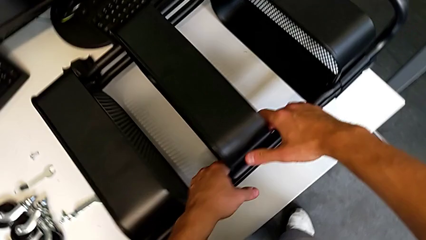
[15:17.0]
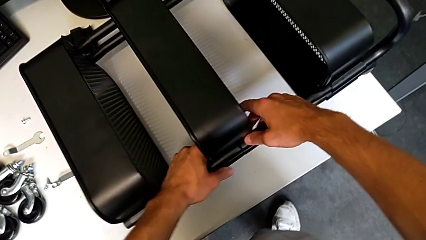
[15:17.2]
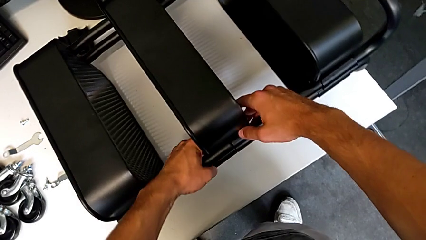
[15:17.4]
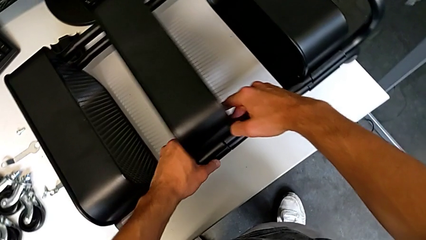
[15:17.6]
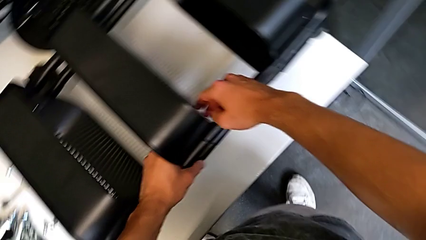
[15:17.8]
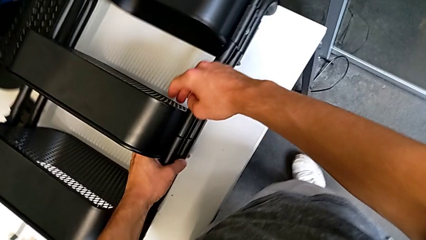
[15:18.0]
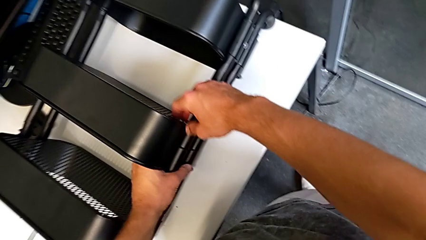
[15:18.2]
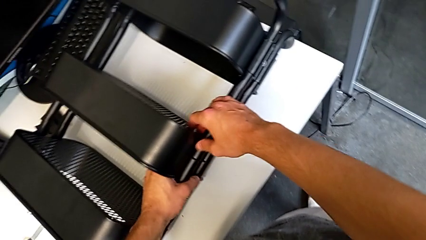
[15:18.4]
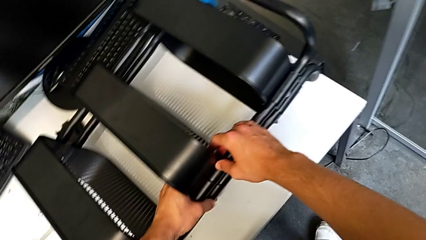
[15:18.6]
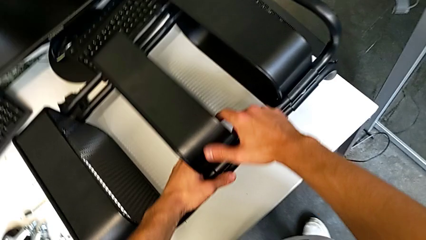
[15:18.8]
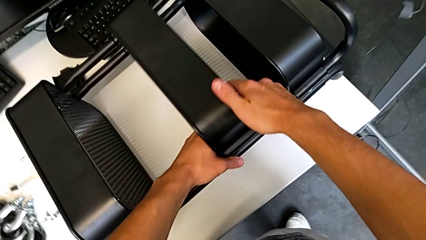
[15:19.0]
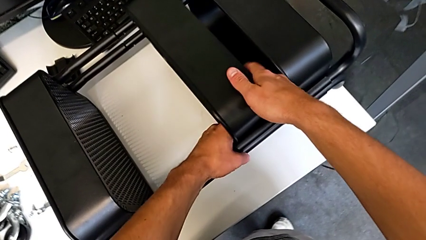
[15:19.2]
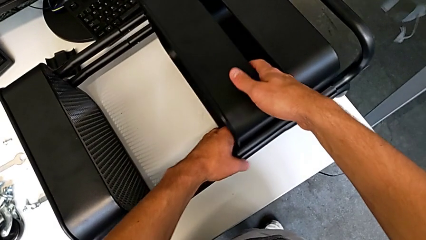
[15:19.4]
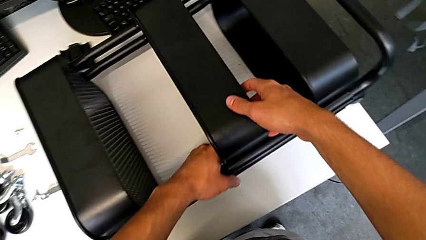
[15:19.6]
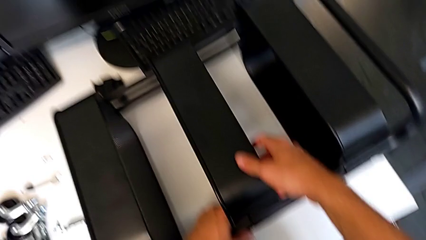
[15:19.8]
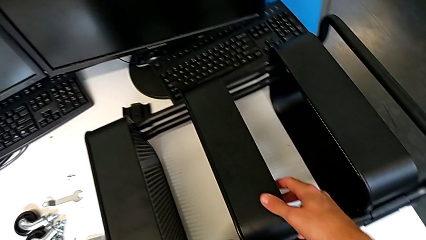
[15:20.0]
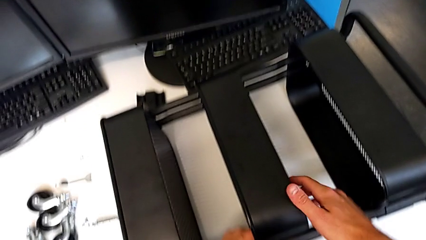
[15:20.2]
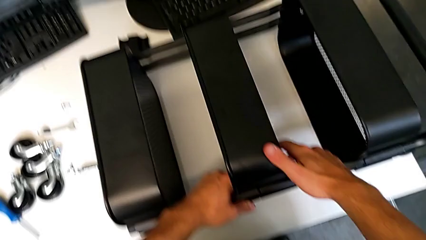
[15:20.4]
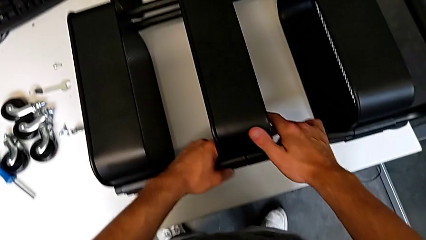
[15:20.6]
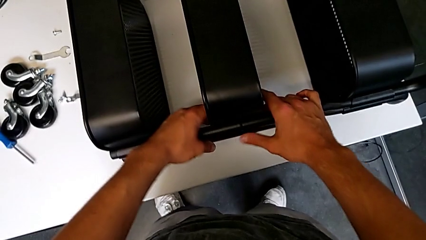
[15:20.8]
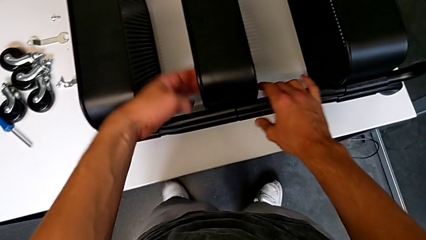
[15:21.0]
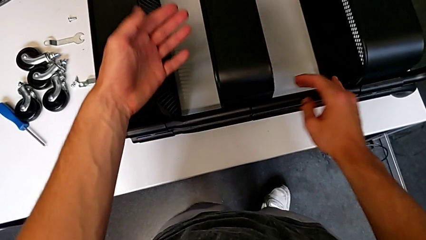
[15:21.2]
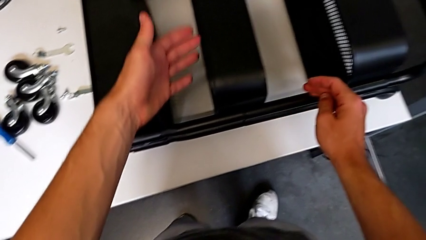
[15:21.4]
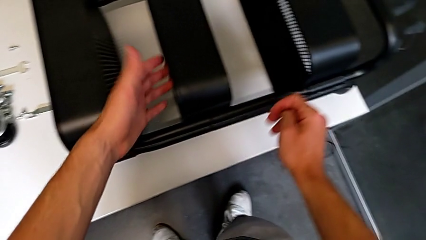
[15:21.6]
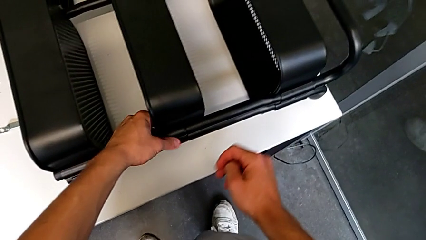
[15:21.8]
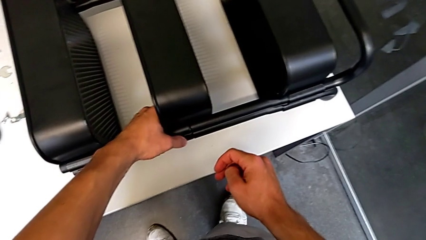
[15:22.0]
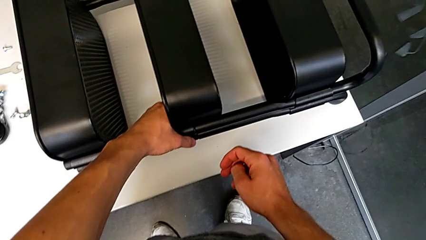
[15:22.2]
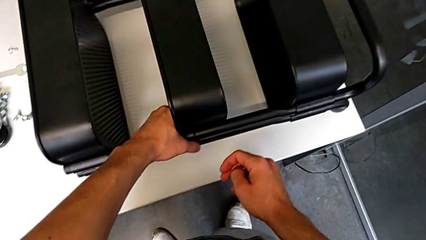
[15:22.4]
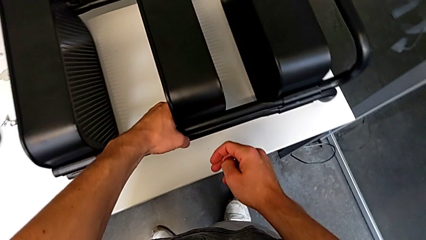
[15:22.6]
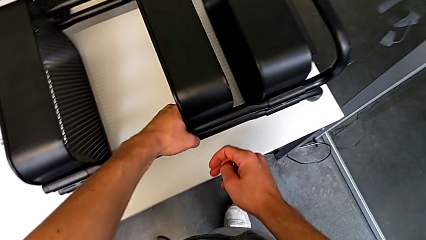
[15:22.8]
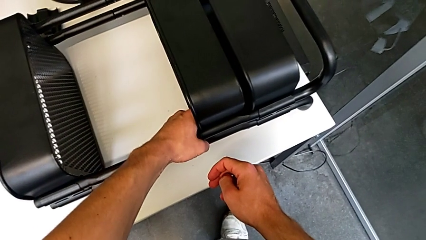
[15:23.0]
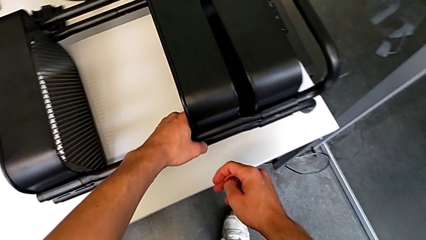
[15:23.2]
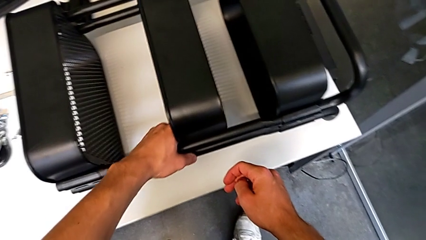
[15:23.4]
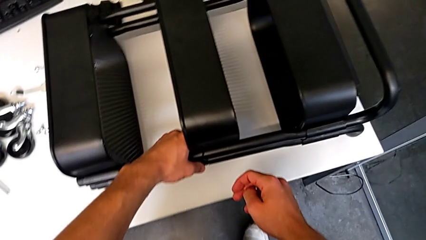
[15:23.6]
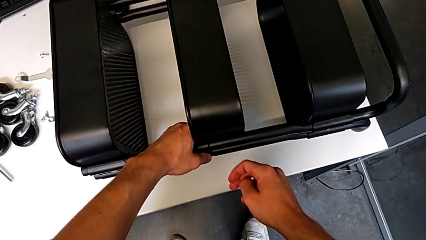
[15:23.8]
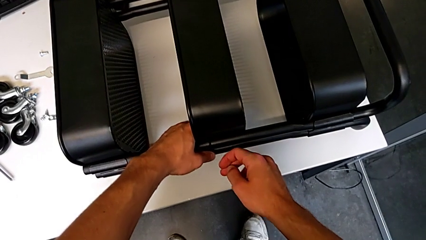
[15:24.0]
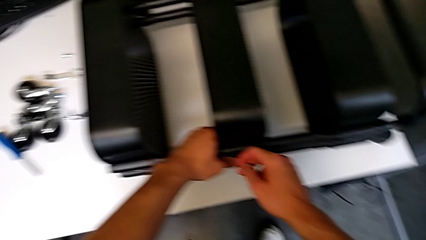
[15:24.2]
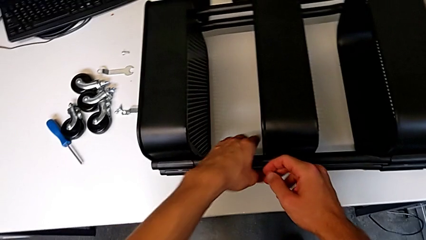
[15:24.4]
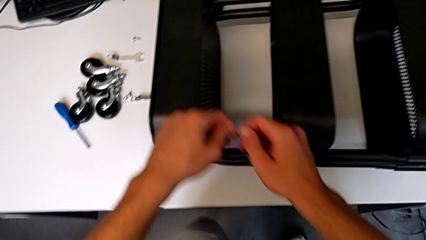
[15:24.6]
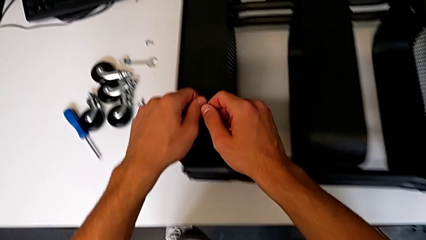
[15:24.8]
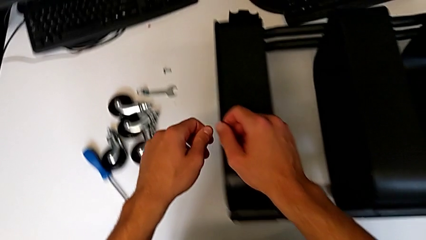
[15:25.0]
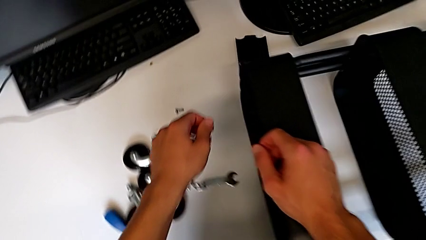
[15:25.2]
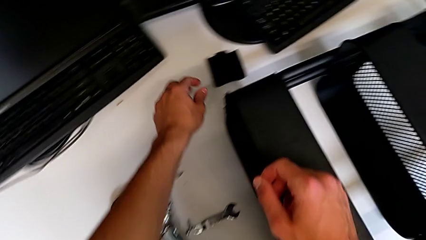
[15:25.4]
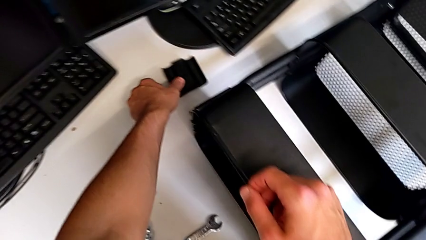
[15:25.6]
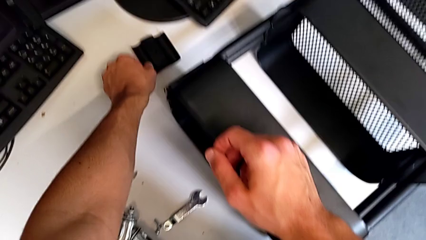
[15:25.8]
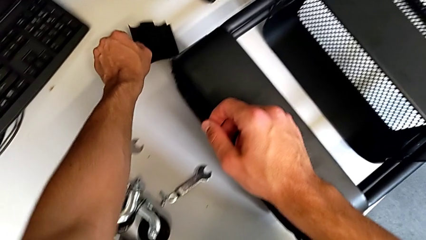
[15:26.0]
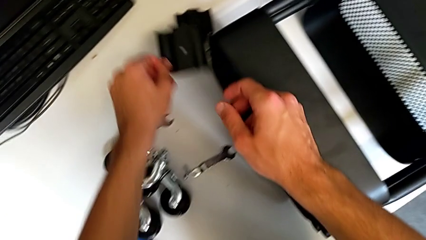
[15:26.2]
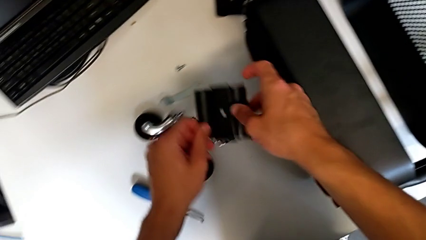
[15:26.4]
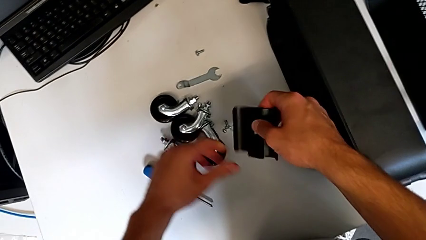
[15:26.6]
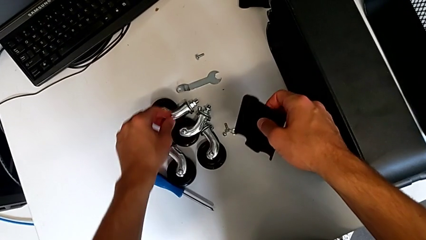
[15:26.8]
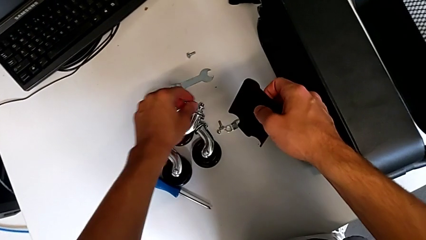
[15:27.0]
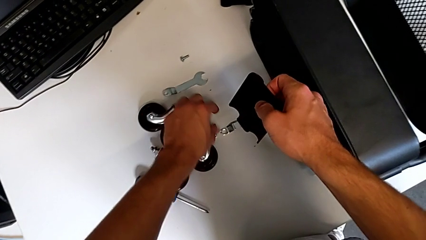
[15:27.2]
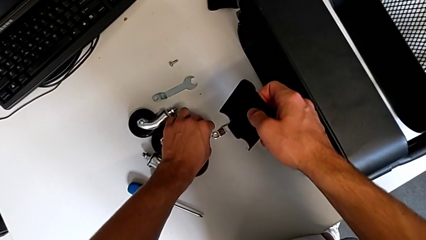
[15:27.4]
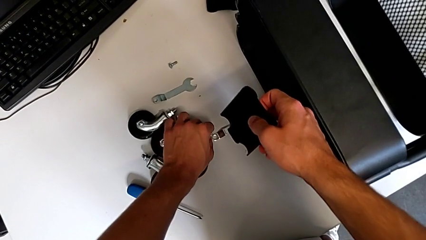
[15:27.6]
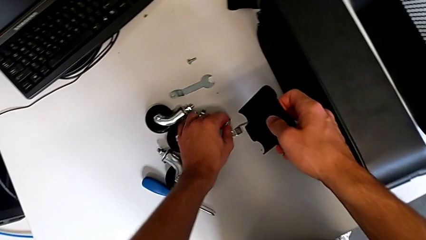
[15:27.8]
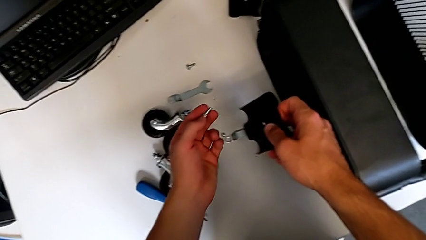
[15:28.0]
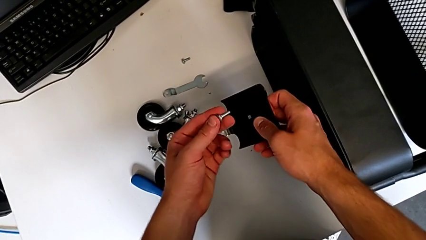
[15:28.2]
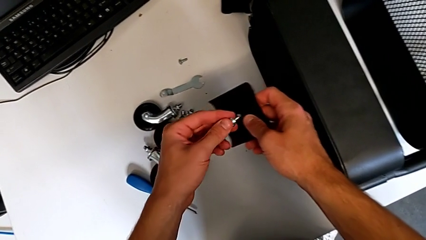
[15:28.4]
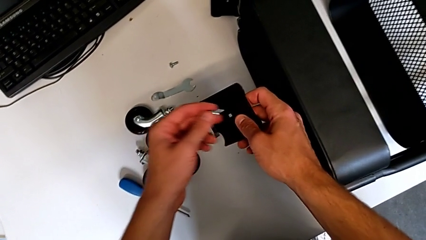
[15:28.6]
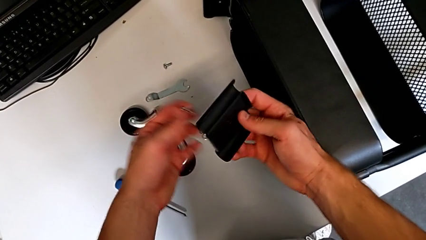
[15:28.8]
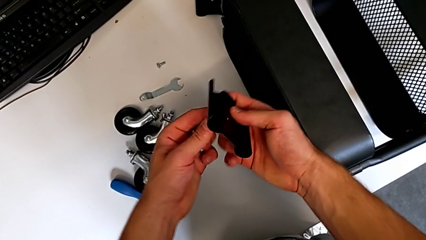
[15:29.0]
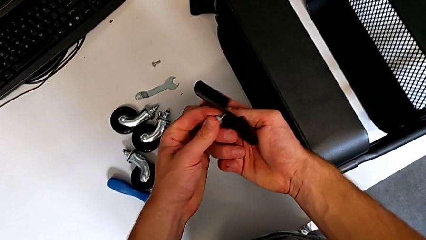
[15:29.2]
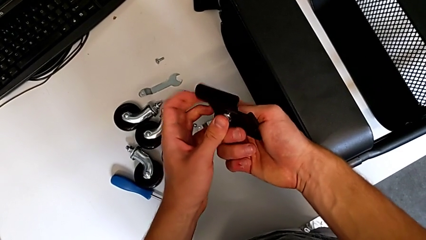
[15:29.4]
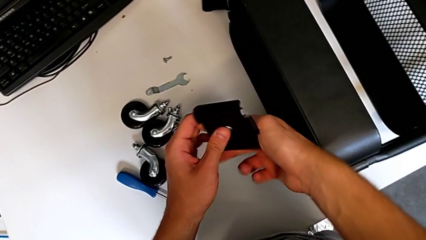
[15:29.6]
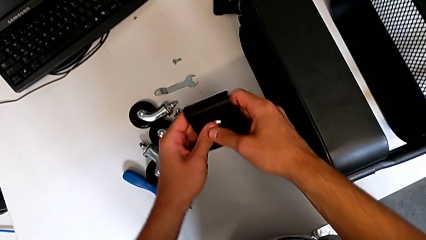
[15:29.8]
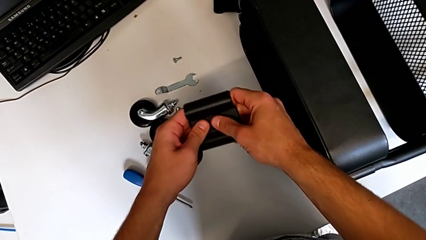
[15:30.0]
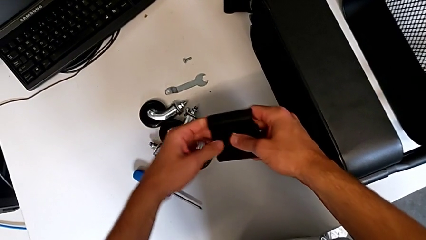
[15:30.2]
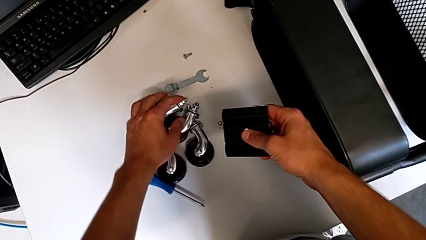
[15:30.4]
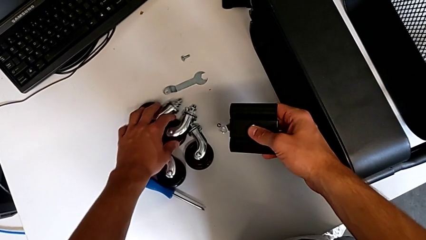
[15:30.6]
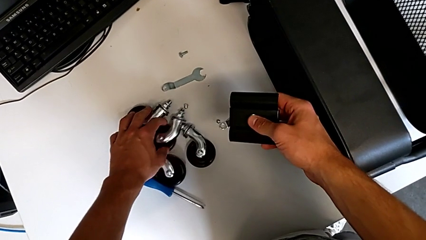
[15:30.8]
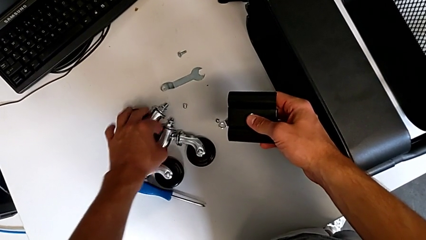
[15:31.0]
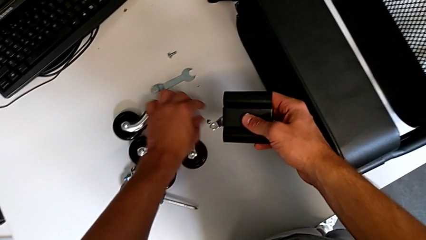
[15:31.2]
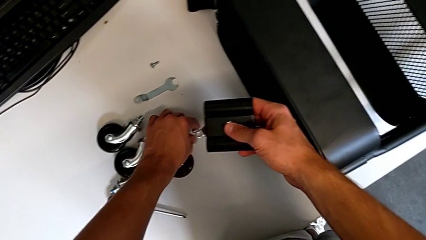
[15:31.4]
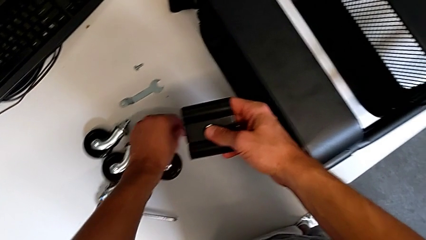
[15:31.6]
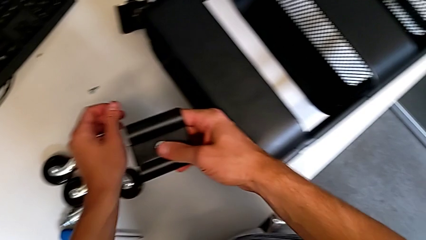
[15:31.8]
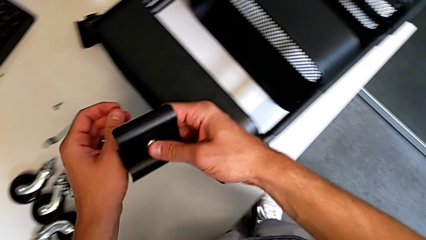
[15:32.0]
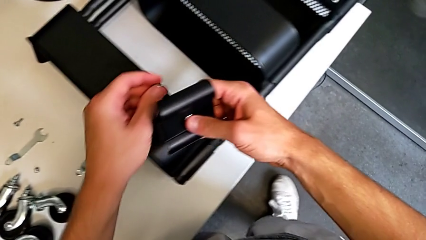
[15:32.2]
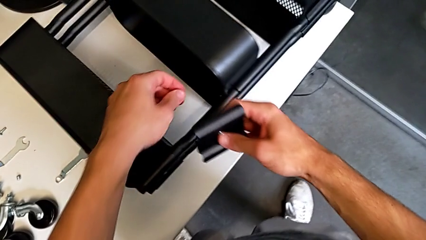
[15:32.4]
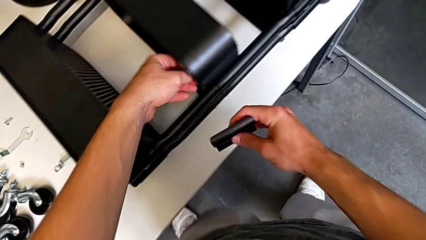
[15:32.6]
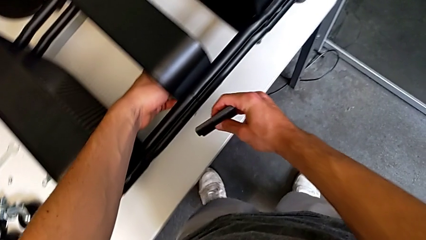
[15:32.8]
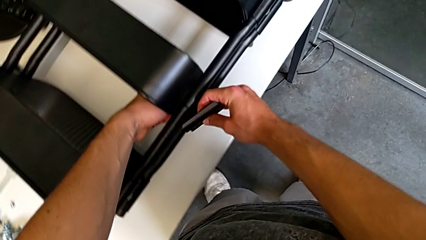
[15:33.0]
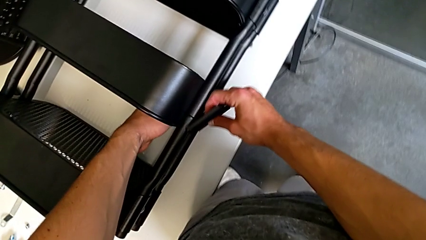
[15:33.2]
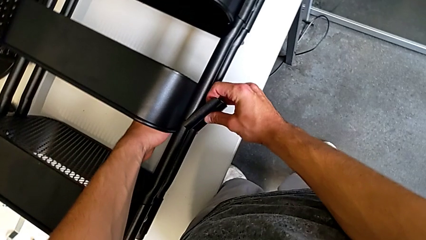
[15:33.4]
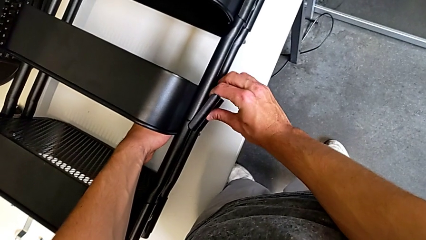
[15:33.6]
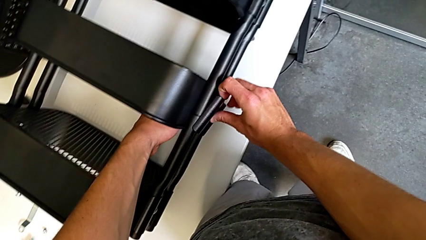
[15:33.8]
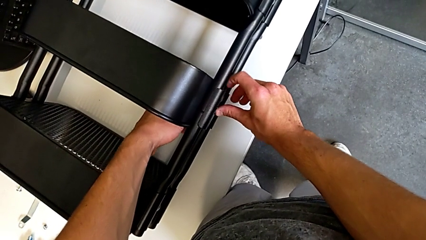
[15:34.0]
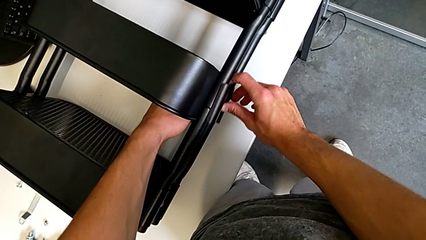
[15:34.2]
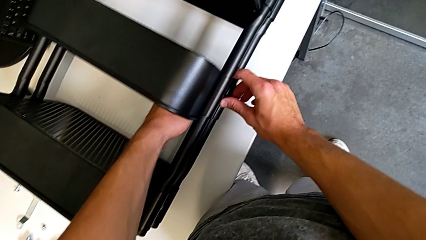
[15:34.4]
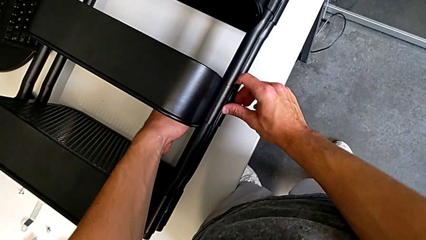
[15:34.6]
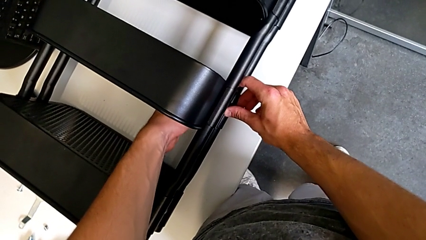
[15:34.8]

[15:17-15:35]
The camera wearer is screwing the middle tray of the furniture. They grab the grid tray, slide it, grab it, slide it, approach the bracket, grab it, grab the screw, insert it, slide the wheel, grab the hex nut, approach the utility cart, assemble the bracket and insert the hex nut.
